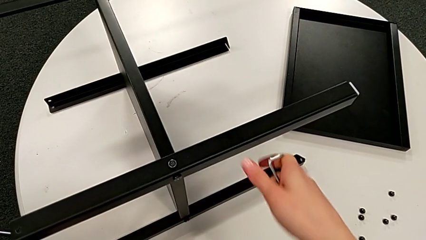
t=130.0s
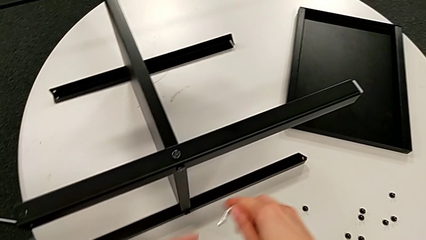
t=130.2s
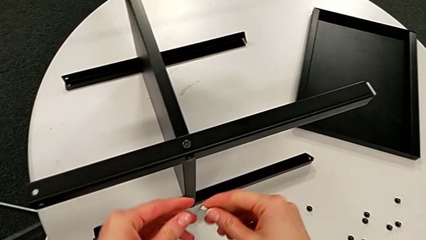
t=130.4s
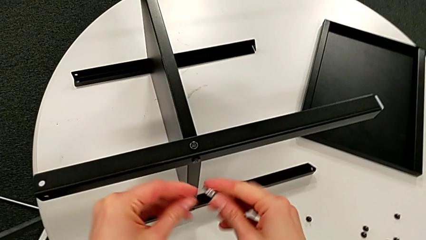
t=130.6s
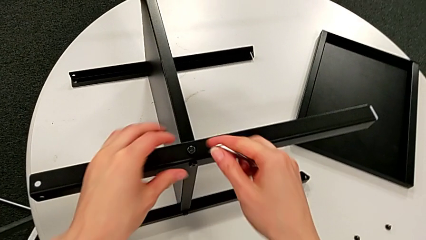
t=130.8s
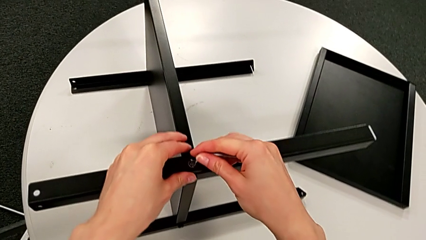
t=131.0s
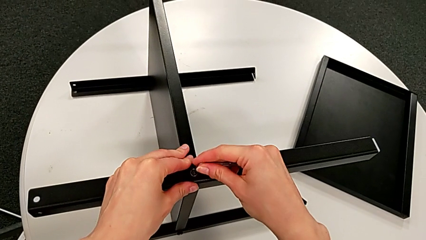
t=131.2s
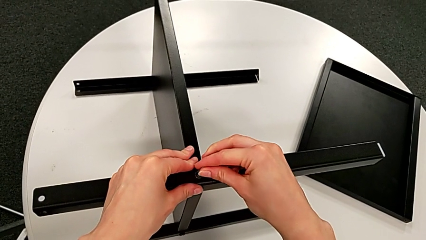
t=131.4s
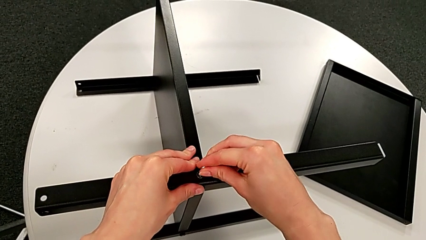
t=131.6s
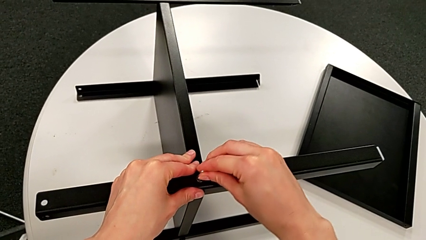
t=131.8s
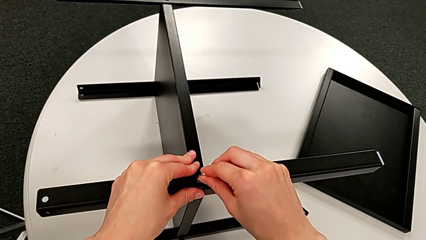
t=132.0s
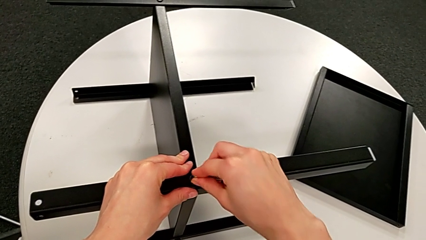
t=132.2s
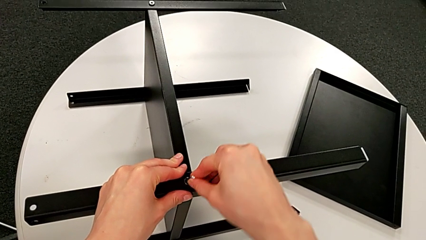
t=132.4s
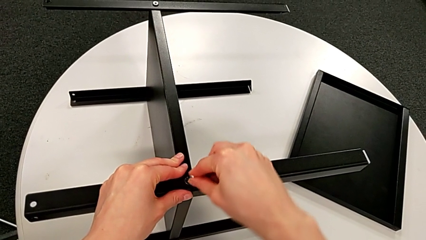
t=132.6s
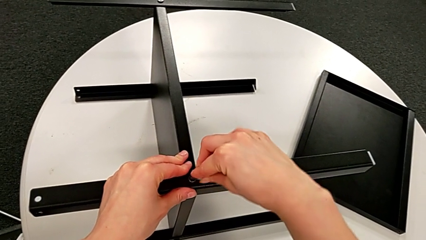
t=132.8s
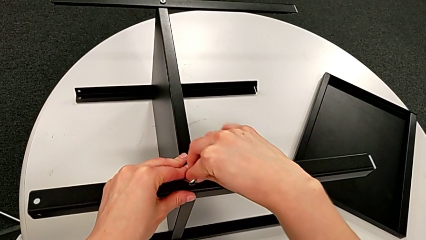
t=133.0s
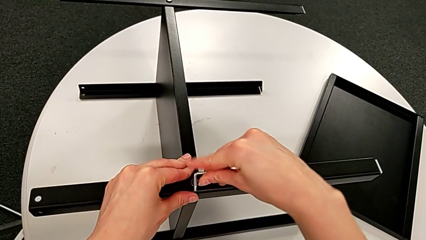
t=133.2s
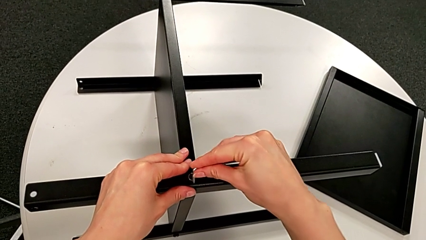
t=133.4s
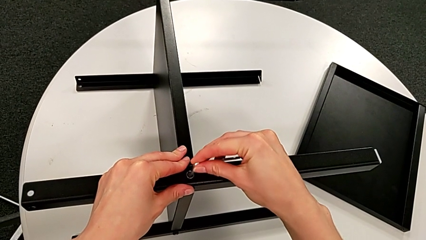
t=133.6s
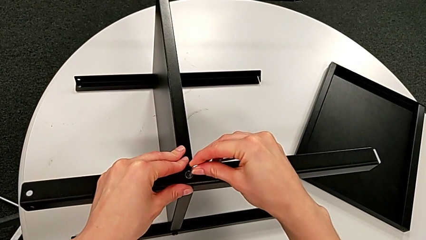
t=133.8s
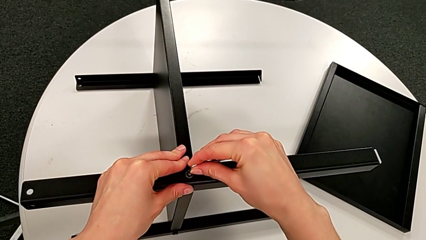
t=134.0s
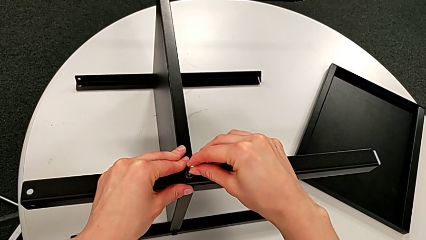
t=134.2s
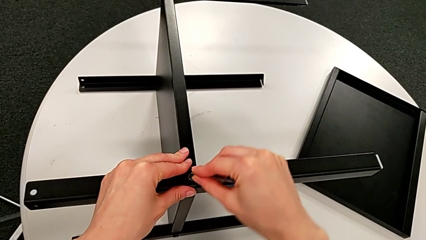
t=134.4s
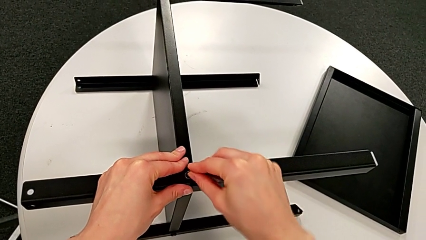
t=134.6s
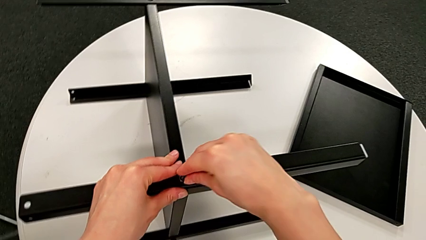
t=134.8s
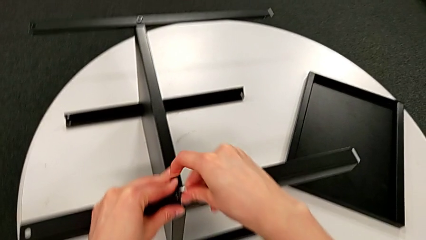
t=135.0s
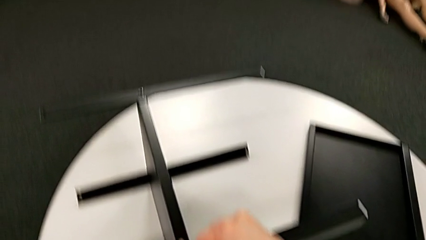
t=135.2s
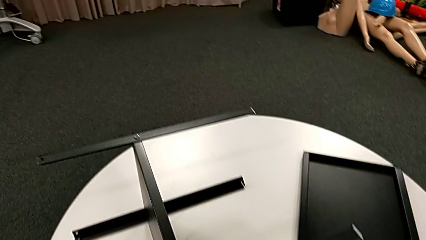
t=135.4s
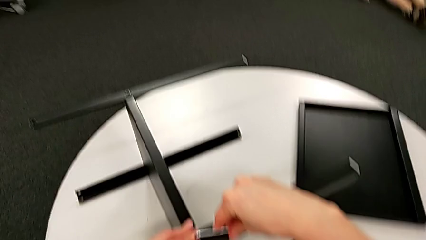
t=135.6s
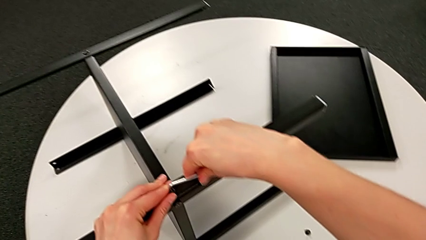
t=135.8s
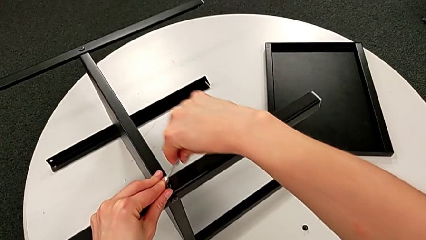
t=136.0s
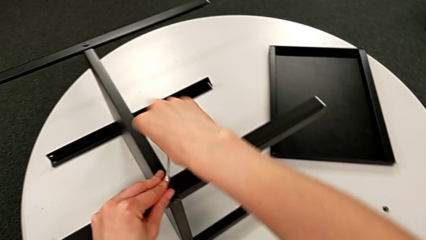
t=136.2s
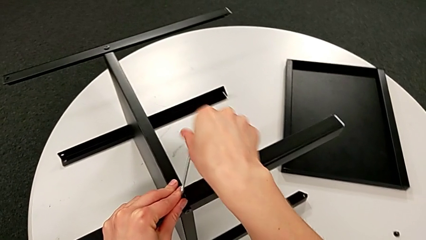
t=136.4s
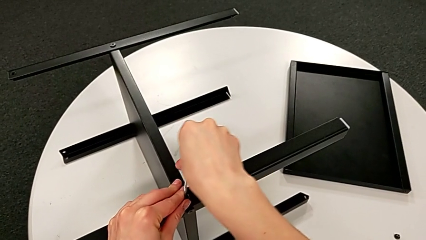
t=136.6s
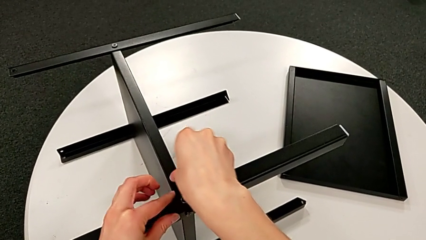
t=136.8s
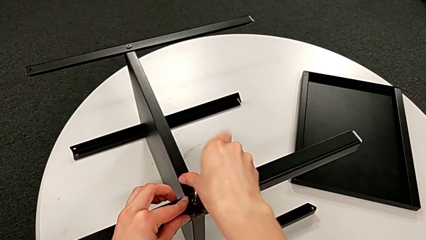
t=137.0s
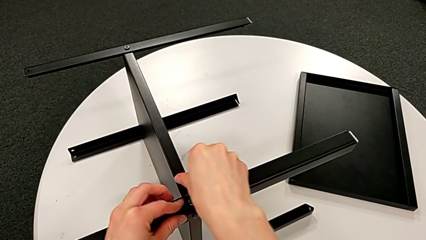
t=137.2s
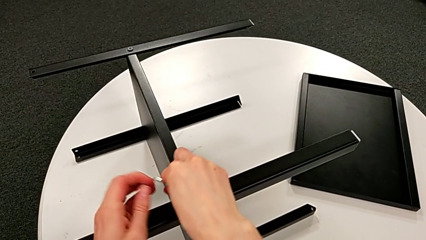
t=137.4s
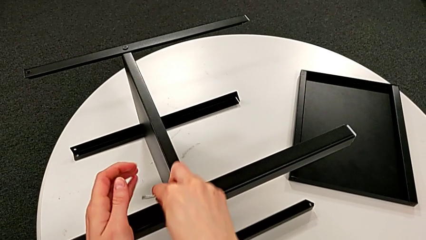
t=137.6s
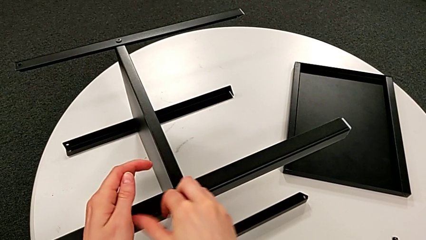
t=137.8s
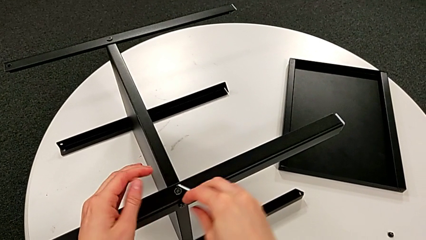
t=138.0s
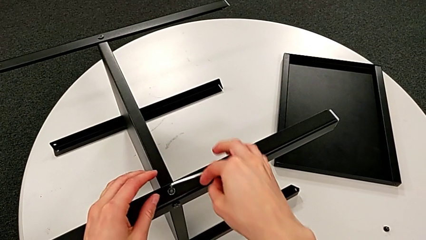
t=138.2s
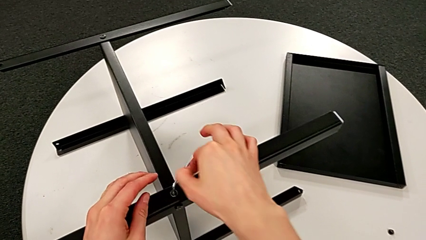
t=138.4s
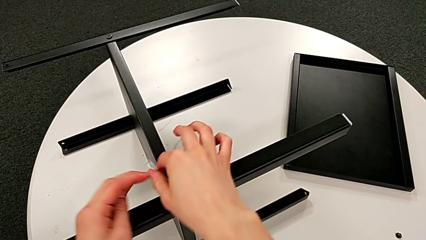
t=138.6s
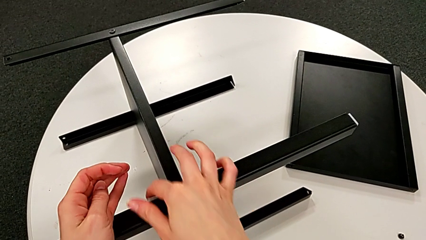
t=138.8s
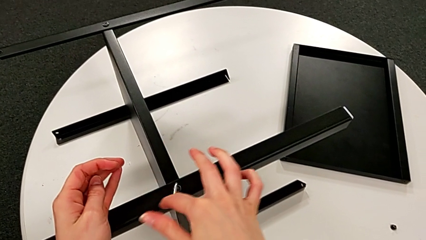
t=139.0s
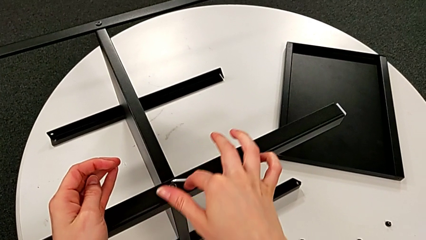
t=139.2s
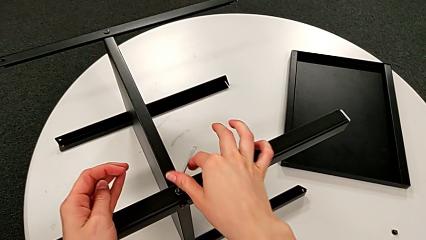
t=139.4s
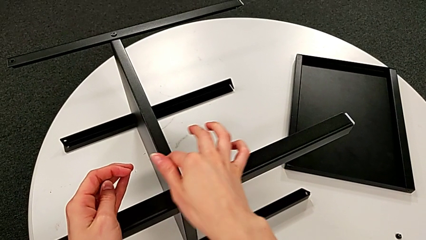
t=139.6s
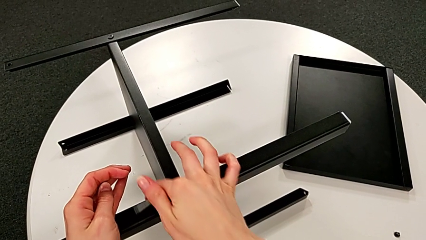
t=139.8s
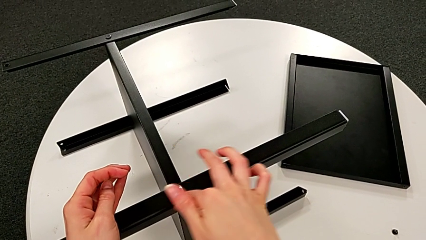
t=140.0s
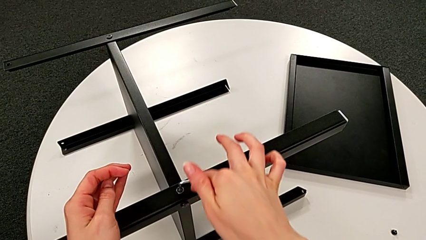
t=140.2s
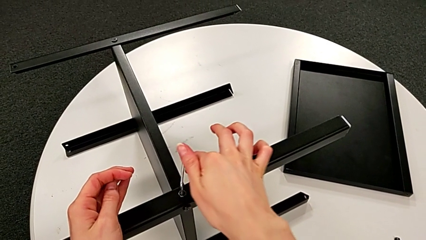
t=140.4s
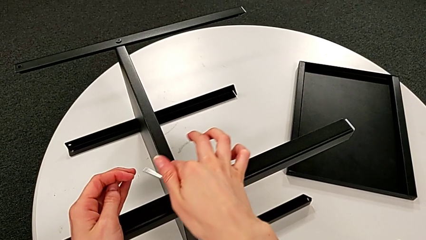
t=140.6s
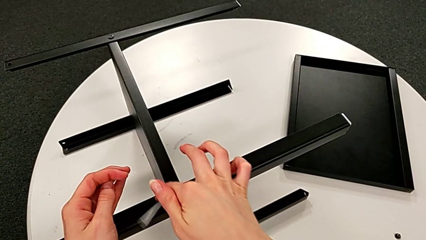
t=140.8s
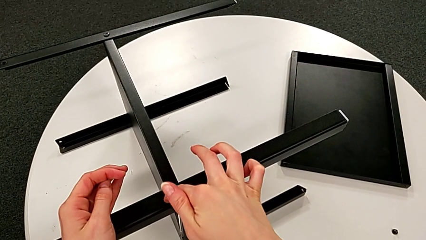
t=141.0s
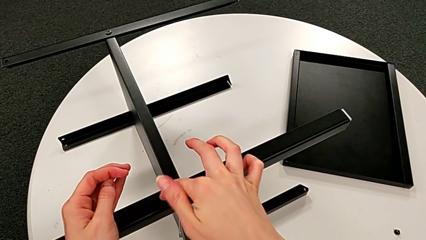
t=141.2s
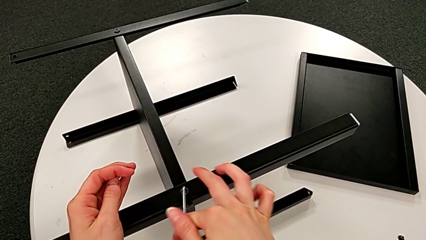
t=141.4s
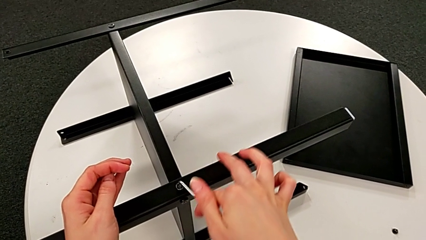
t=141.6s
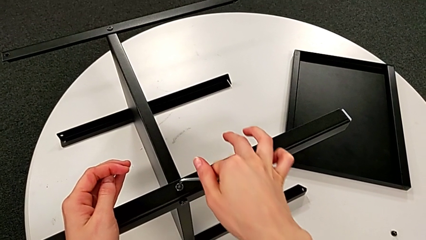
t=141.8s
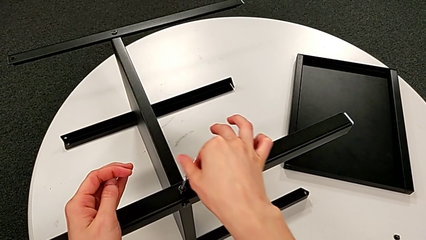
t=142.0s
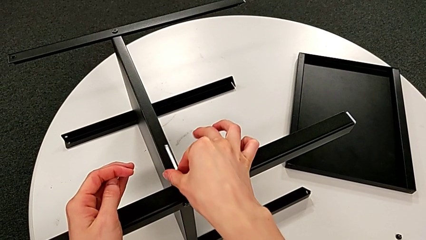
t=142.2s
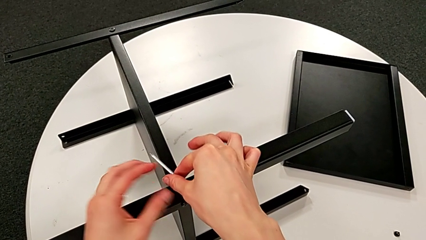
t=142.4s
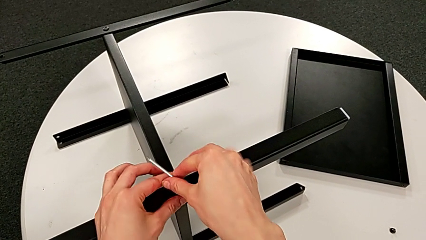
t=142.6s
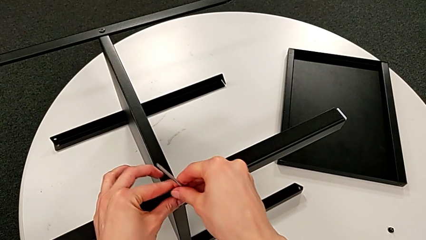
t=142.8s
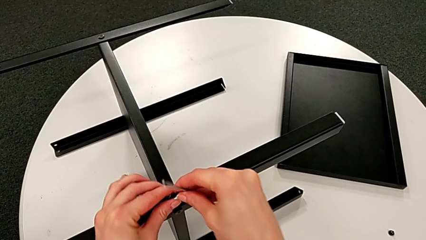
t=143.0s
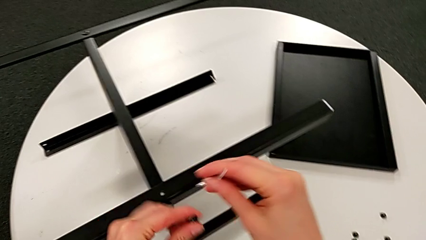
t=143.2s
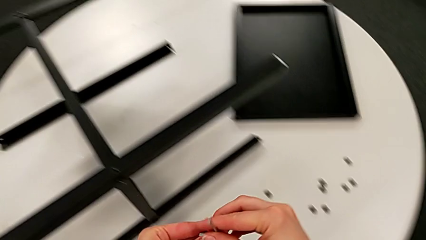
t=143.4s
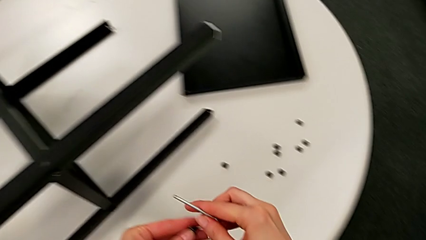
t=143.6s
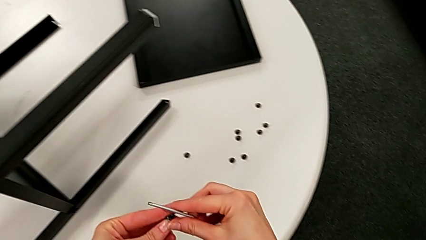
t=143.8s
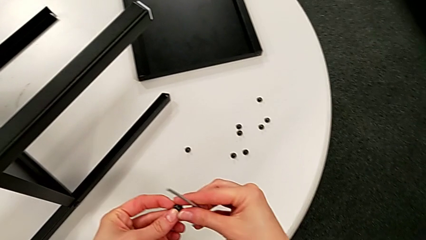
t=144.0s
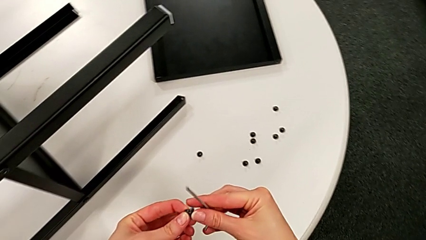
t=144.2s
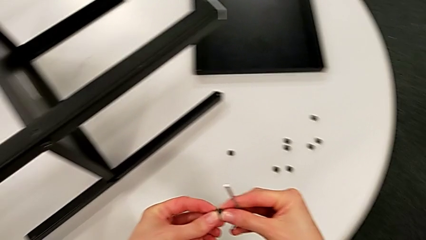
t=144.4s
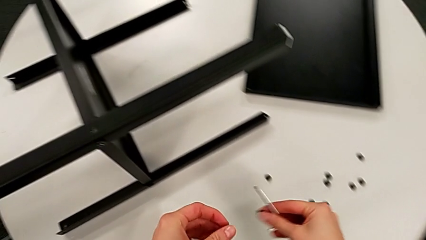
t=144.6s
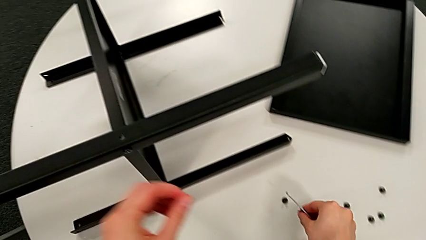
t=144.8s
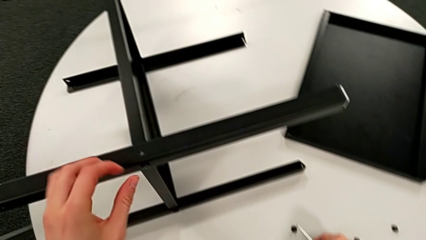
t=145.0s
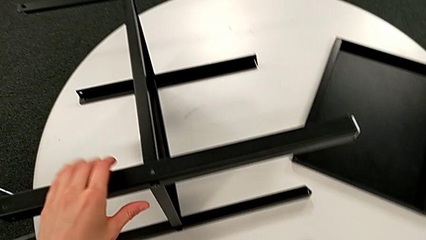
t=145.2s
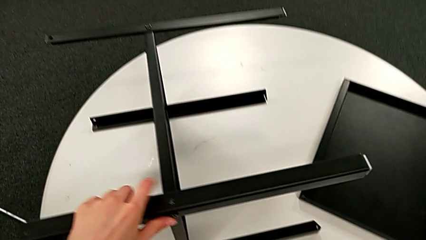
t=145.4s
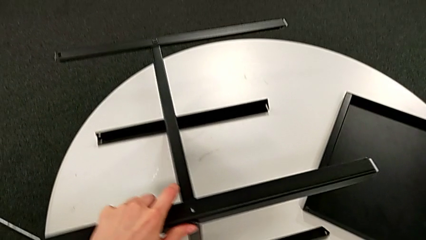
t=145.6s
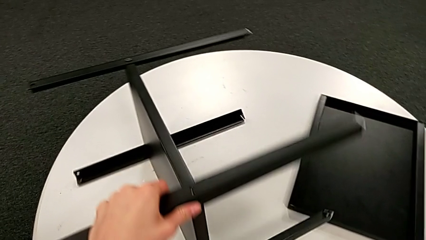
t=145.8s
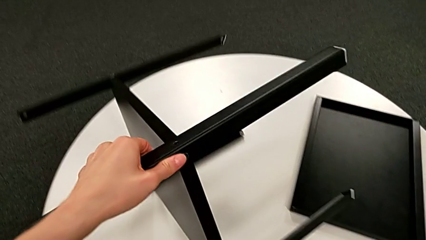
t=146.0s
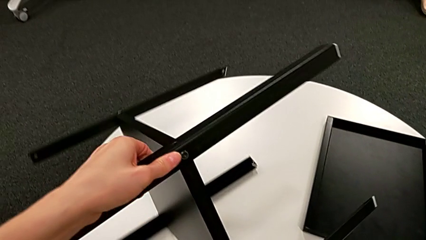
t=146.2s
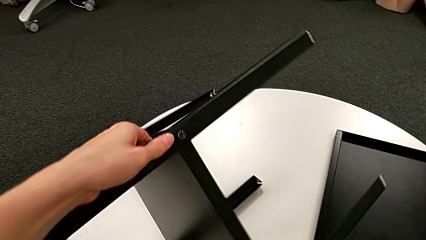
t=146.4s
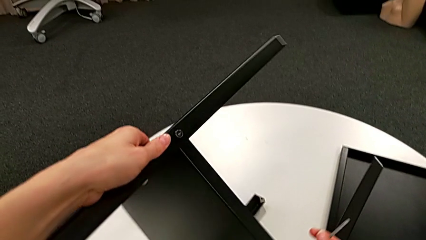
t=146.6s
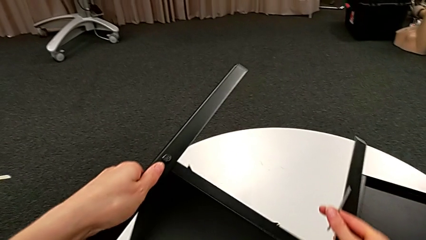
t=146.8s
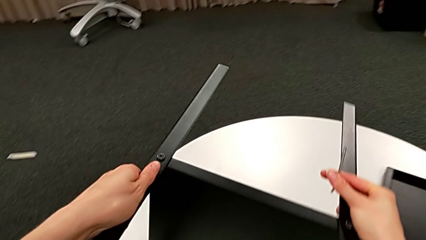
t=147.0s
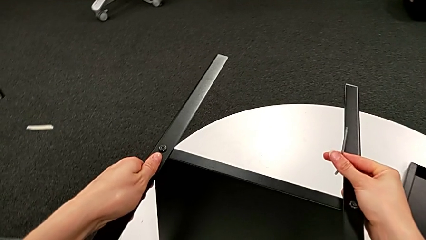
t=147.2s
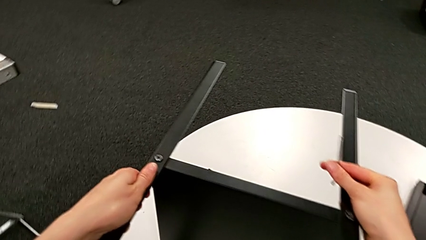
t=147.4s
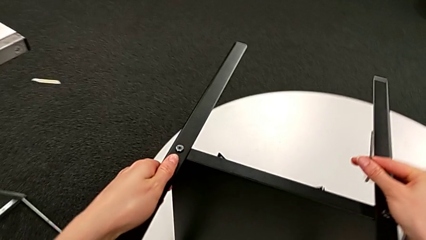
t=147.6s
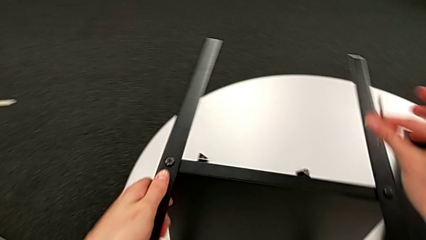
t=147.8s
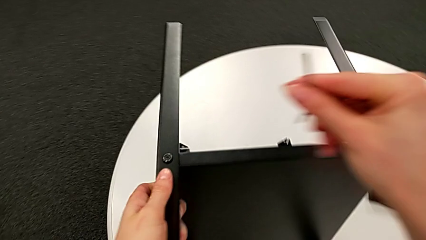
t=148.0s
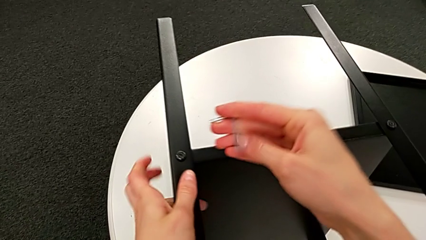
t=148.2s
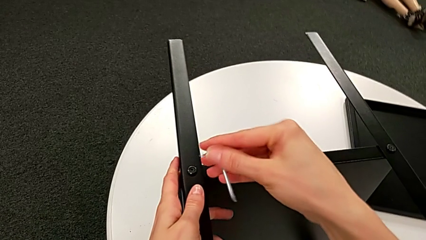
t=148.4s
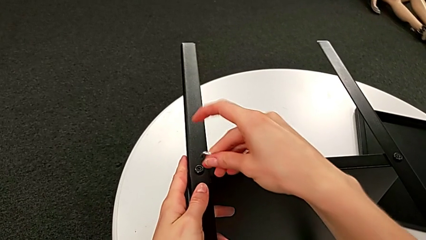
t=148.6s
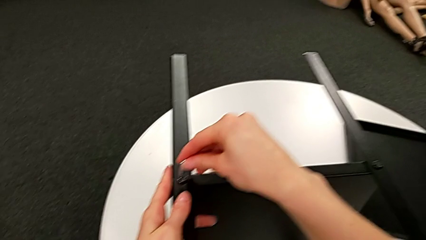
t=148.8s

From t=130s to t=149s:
The camera wearer is disassembling the first leg of the table. They insert the Allen wrench, unscrew the hex socket head, disassemble it, withdraw the Allen wrench, place the hex socket head and rotate the nightstand.
